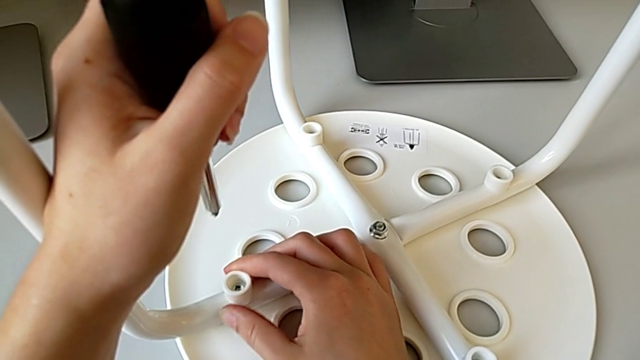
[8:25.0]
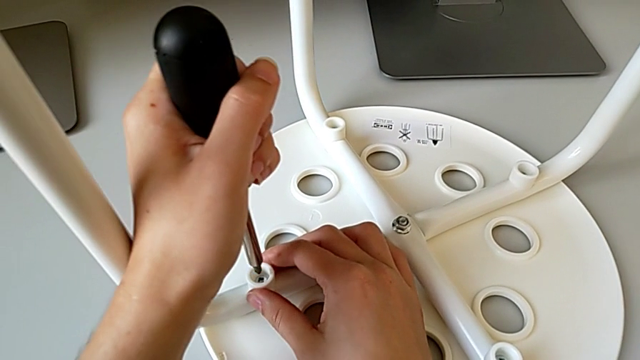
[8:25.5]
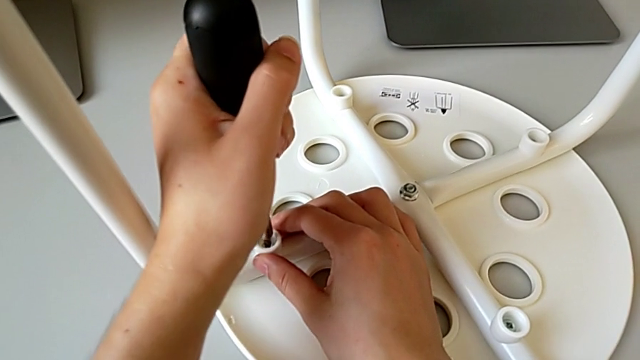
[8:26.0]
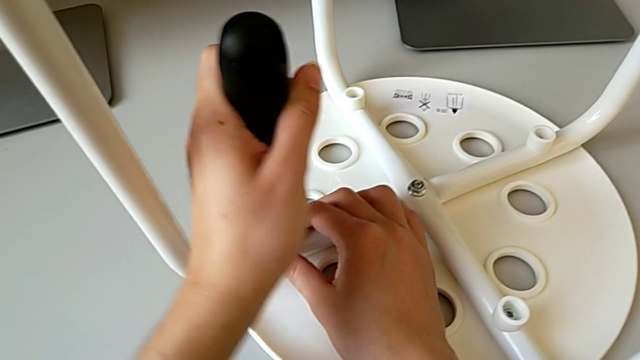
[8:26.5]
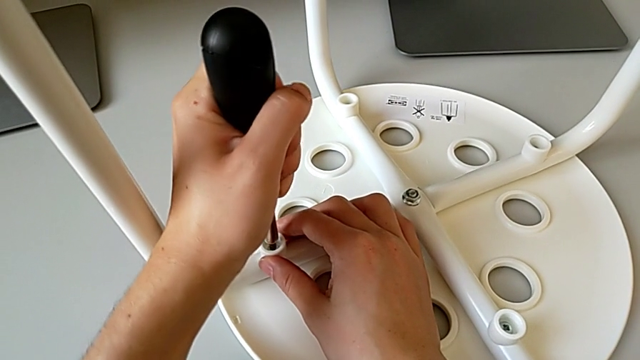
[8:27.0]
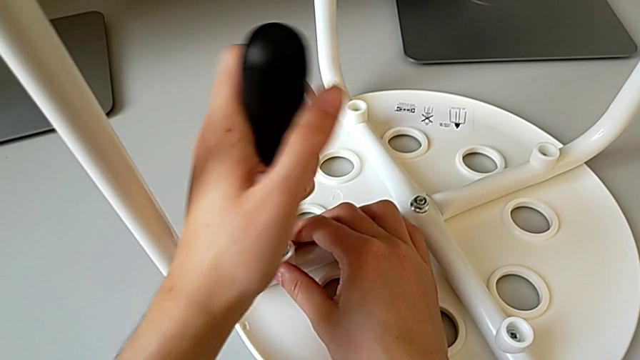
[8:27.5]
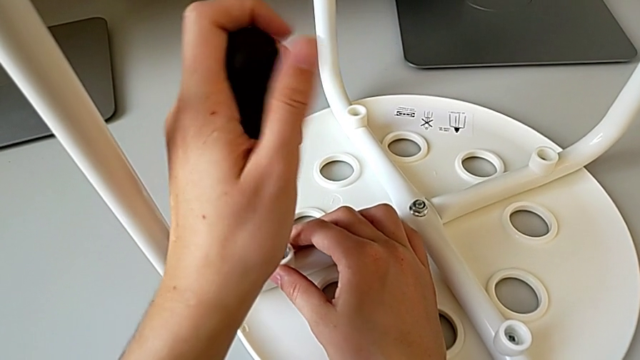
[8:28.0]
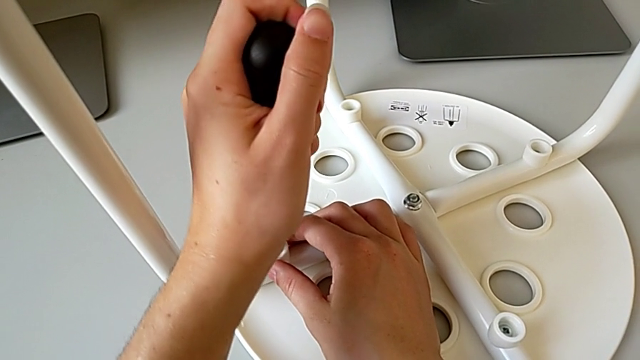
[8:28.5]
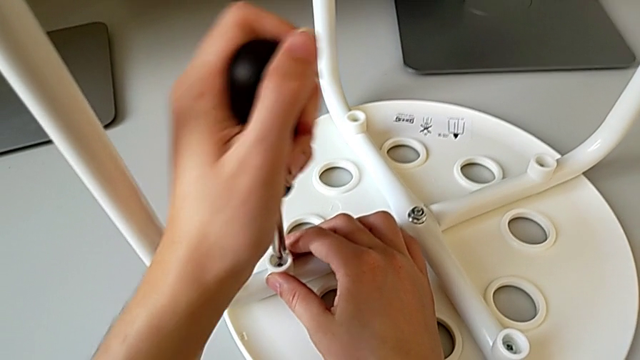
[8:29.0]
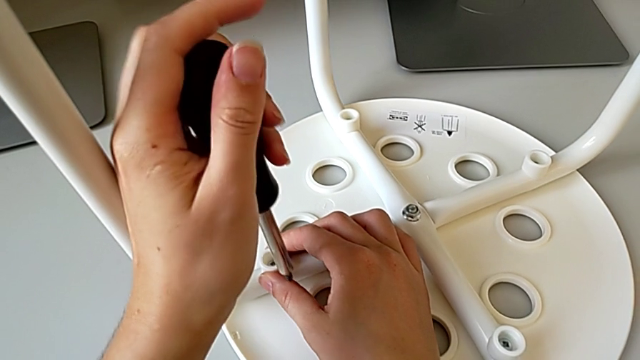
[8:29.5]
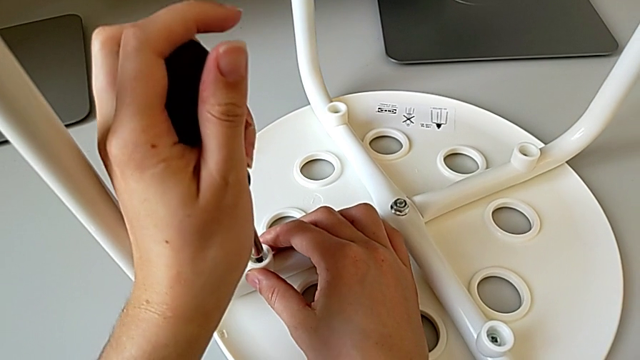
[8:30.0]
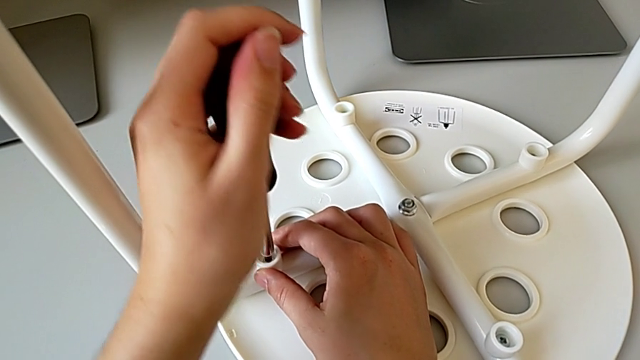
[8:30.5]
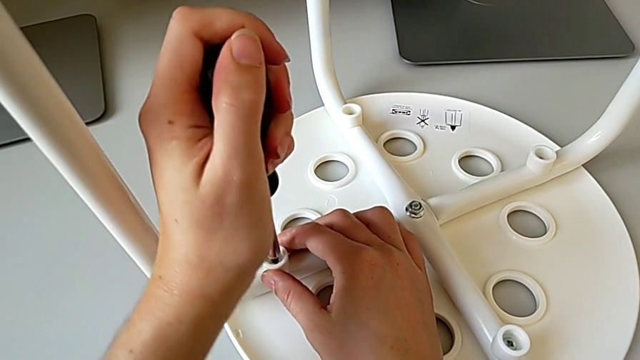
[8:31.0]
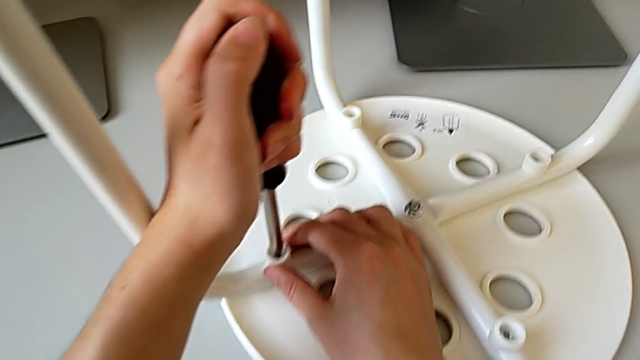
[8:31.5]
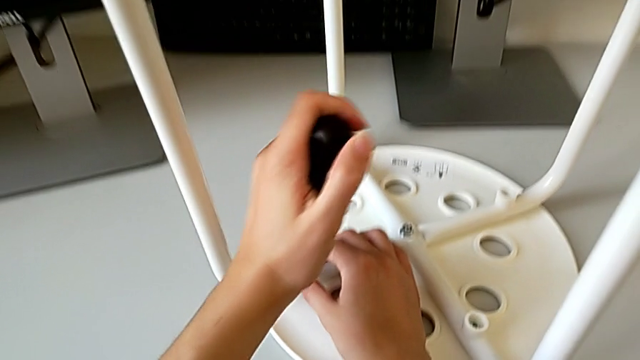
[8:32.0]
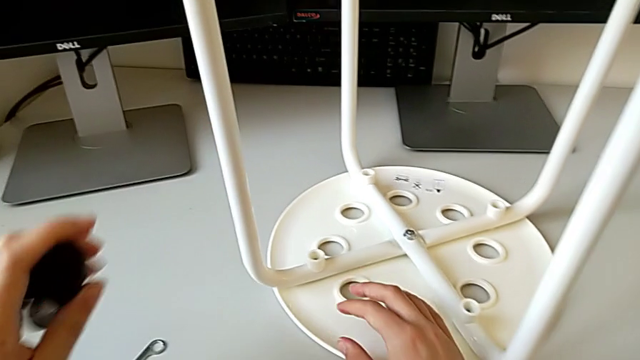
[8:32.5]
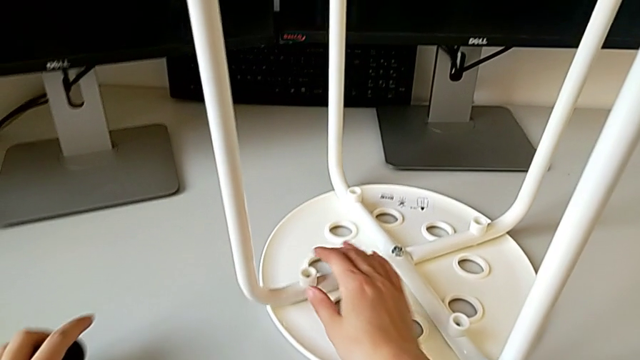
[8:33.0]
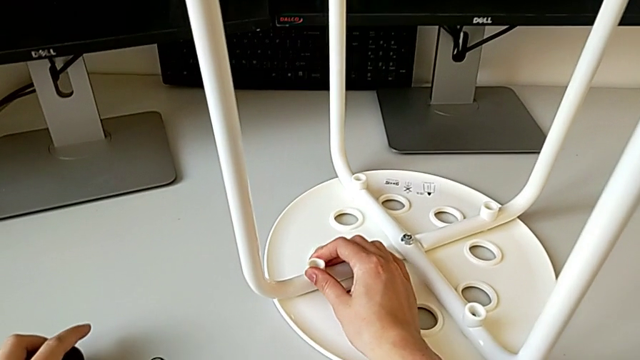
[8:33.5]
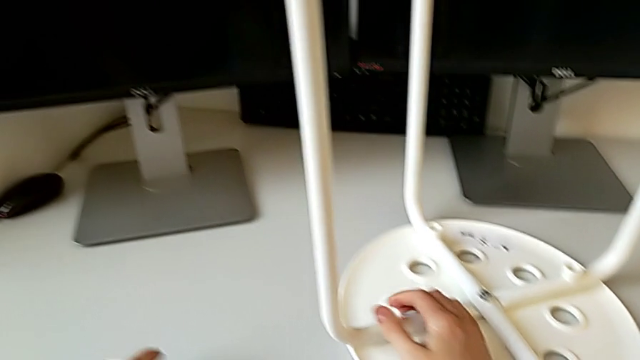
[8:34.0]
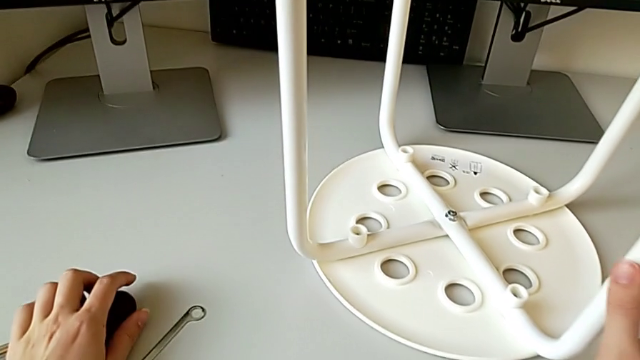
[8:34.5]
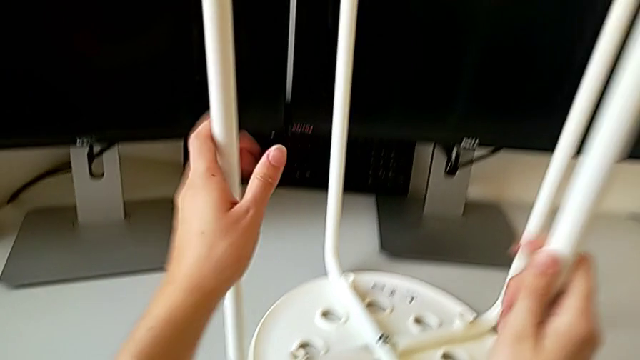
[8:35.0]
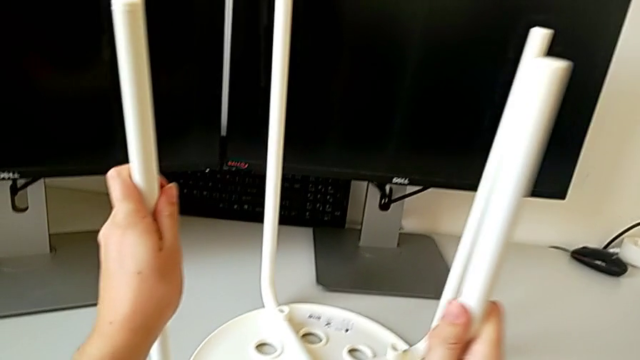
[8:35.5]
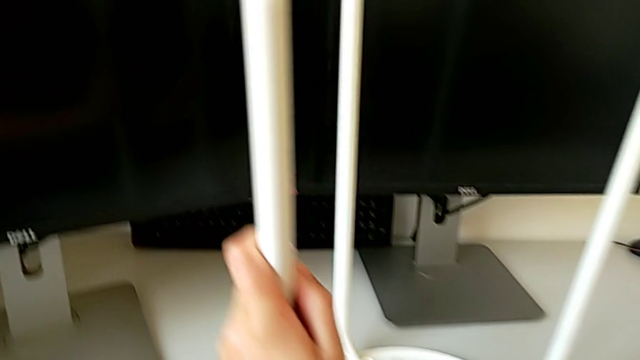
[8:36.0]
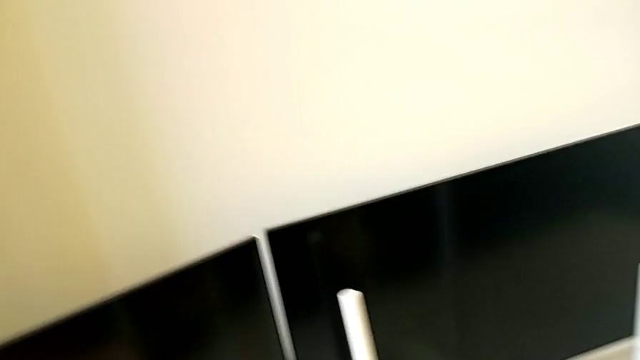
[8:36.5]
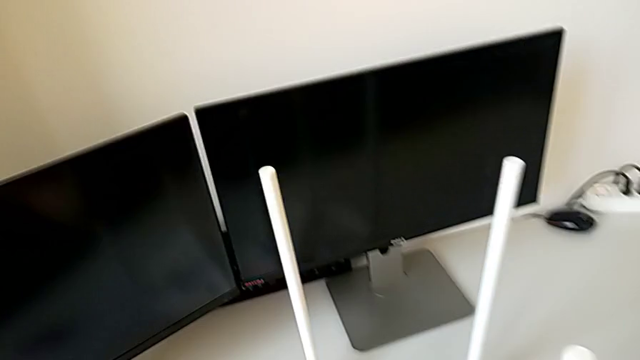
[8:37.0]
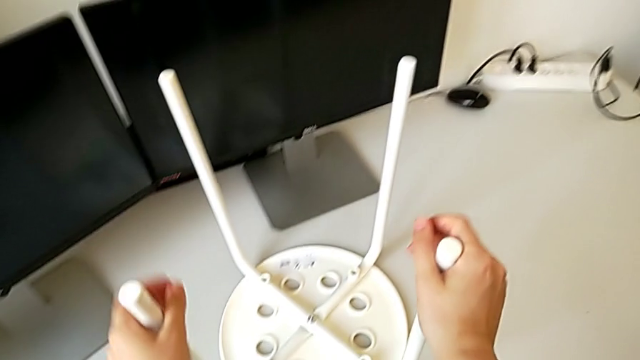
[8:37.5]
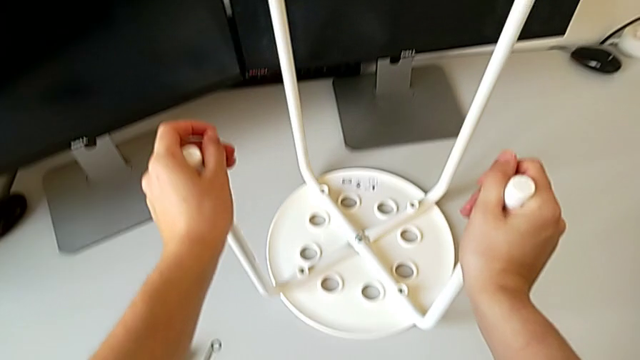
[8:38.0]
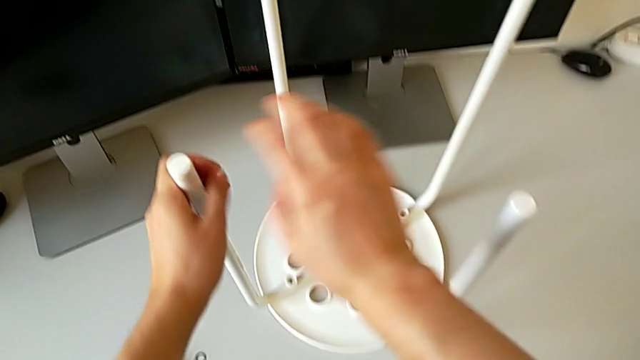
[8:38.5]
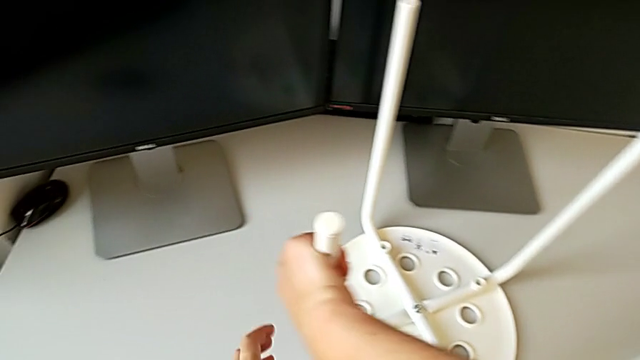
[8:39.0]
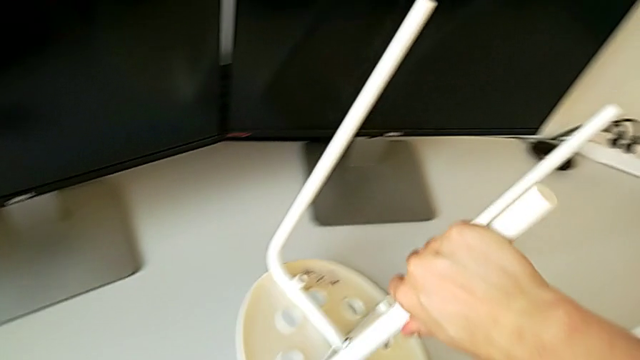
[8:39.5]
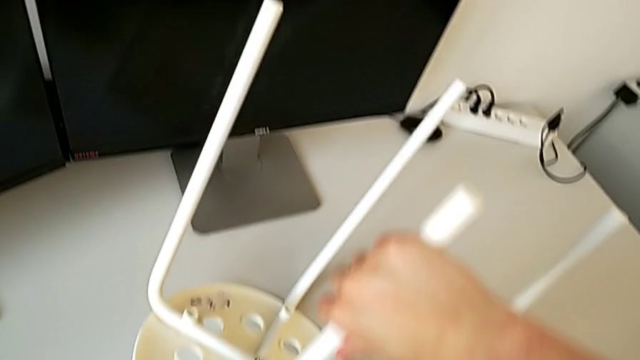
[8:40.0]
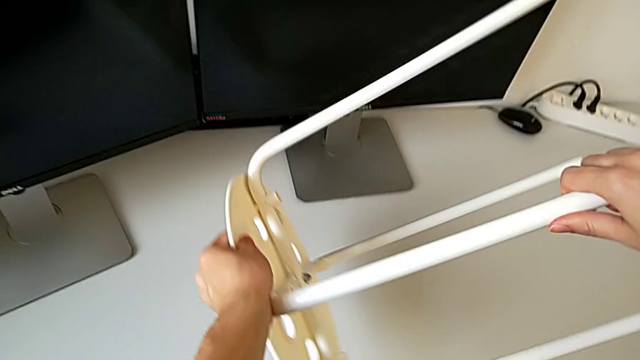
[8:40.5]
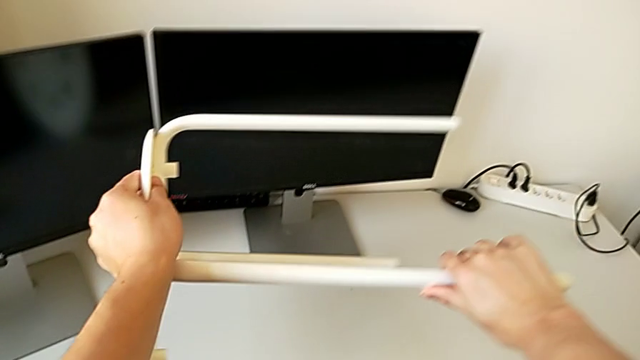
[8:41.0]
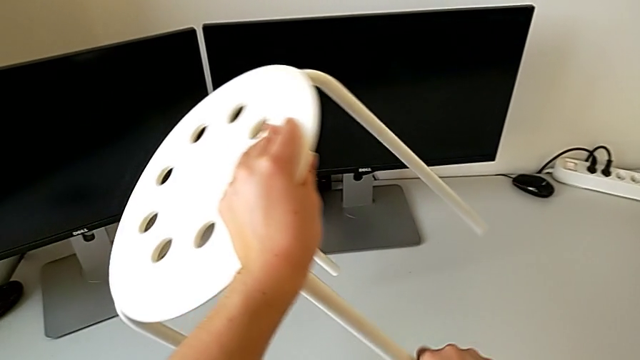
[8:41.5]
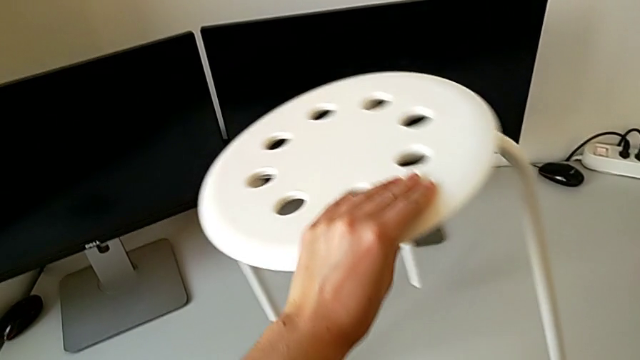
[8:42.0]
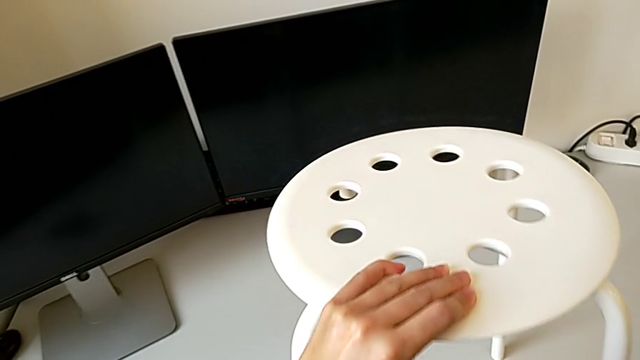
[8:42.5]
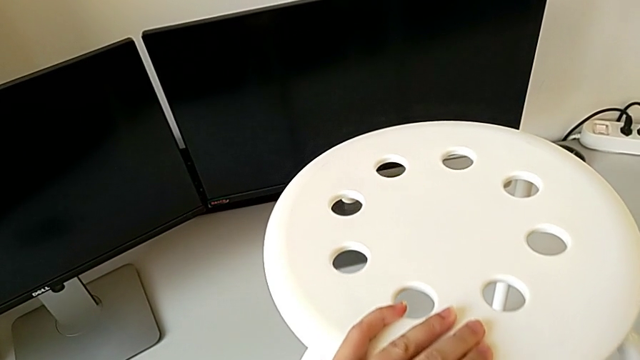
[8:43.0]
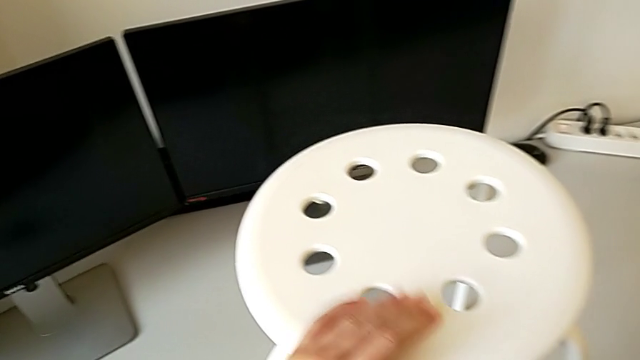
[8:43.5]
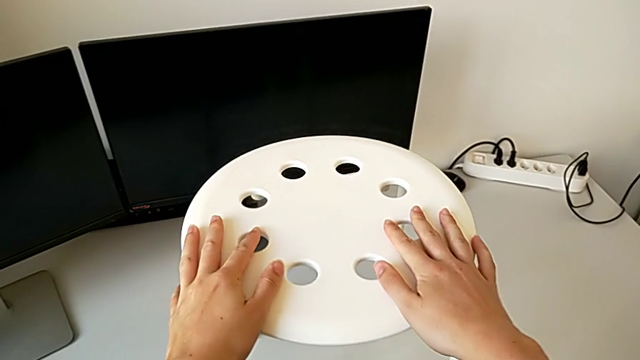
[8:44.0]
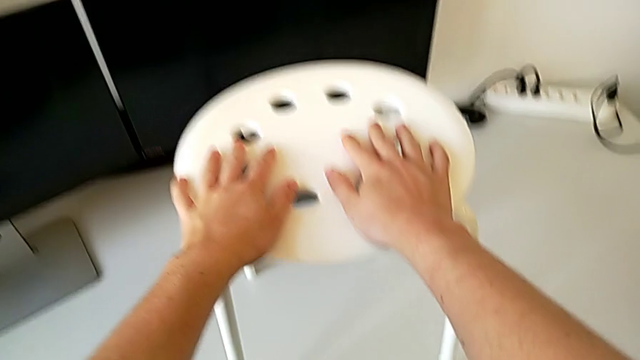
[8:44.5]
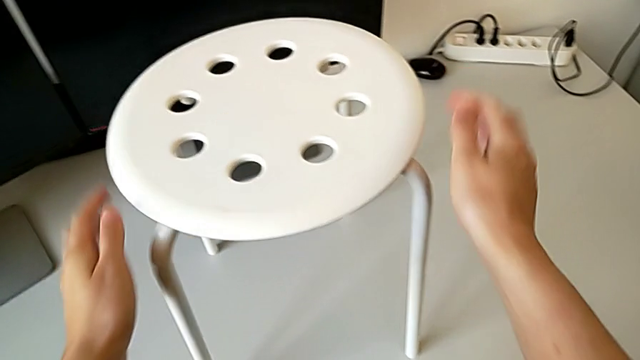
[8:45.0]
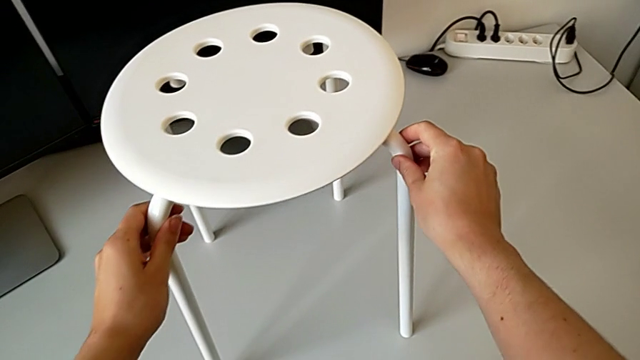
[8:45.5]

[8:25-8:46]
The camera wearer is placing the legs onto the seat. They insert the fourth screwdriver, screw the fourth screw, withdraw the screwdriver and place it with the left hand. They inspect the washer with the right hand, hold the stool, rotate it, place it and inspect it.
